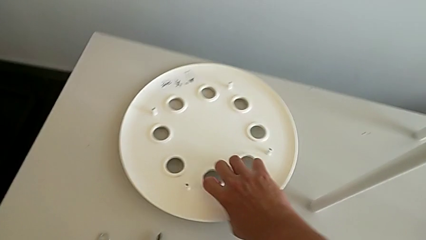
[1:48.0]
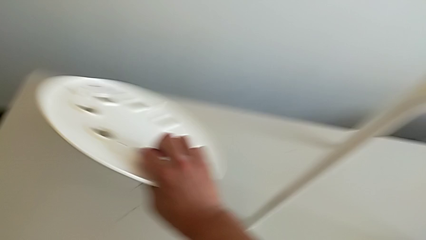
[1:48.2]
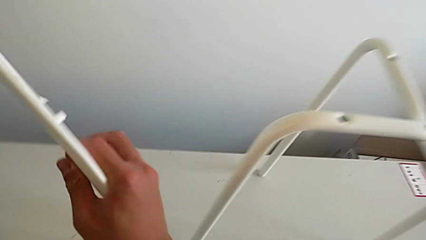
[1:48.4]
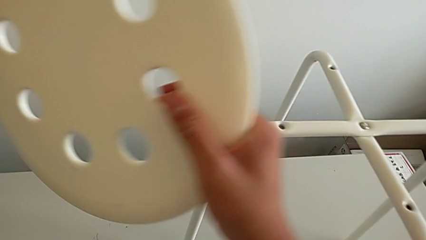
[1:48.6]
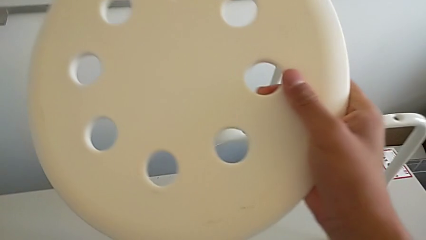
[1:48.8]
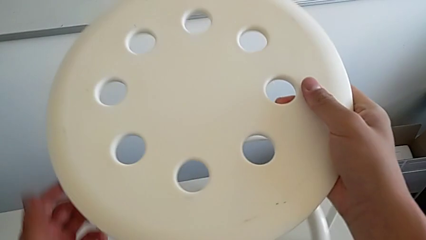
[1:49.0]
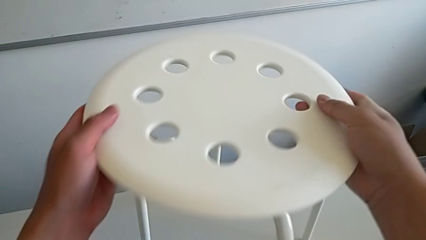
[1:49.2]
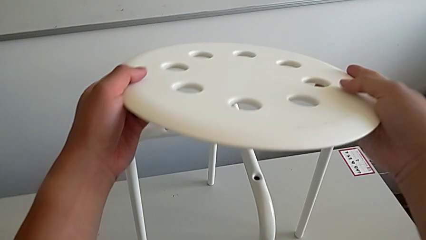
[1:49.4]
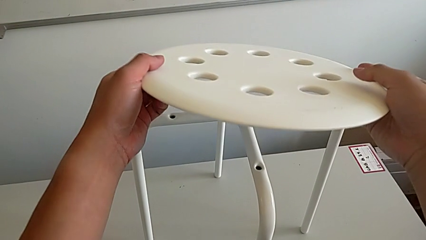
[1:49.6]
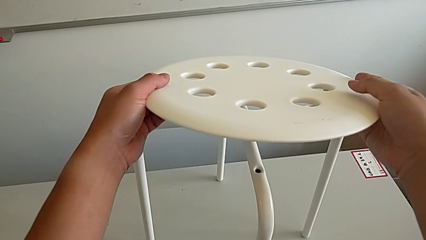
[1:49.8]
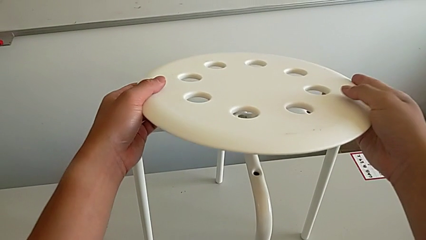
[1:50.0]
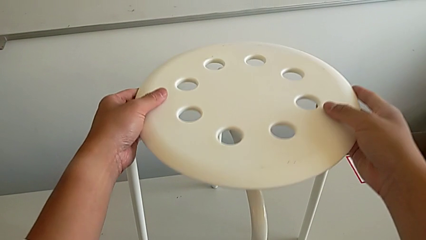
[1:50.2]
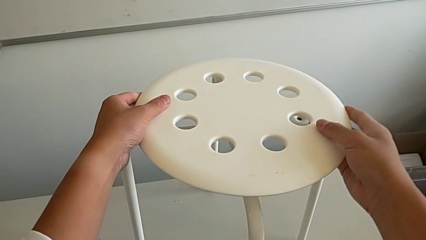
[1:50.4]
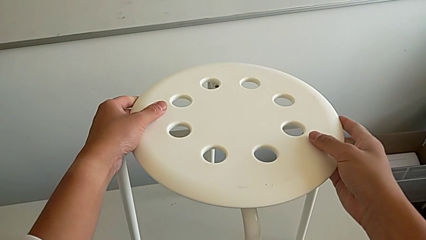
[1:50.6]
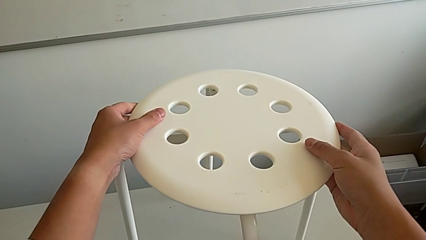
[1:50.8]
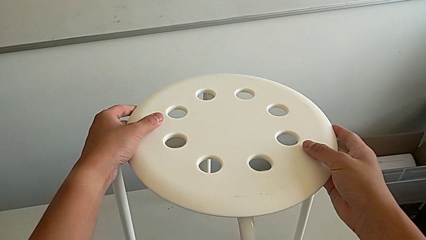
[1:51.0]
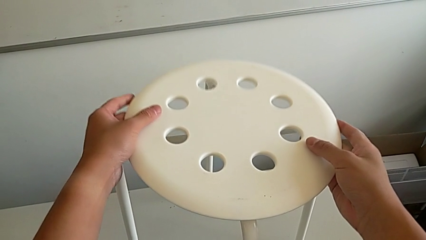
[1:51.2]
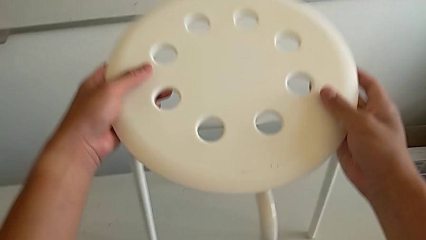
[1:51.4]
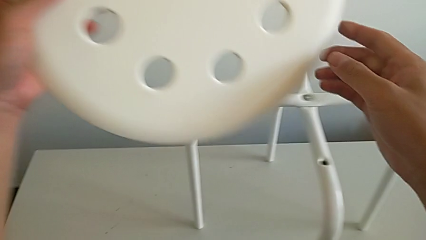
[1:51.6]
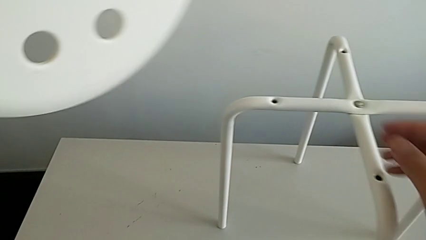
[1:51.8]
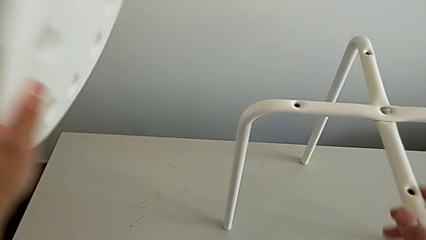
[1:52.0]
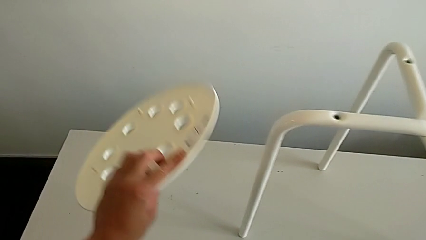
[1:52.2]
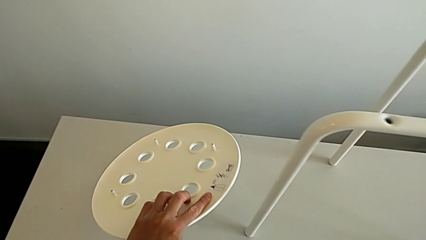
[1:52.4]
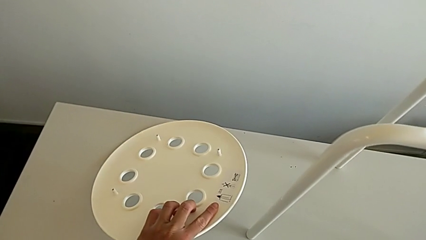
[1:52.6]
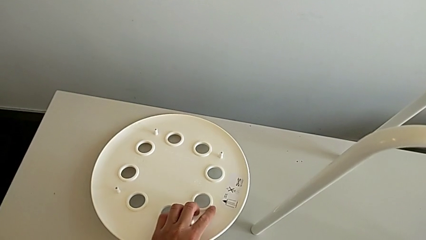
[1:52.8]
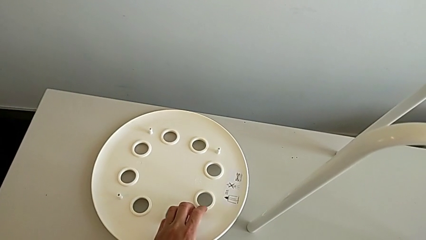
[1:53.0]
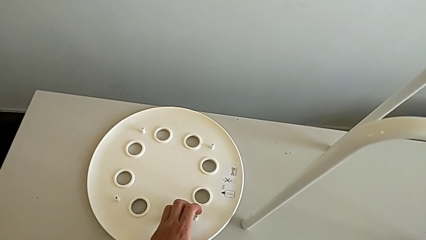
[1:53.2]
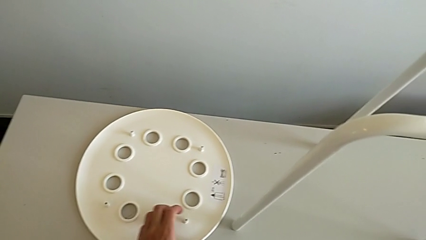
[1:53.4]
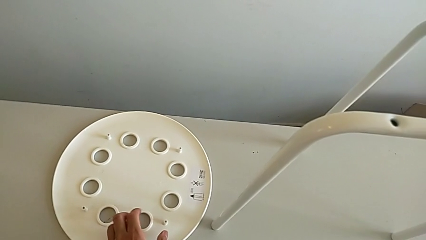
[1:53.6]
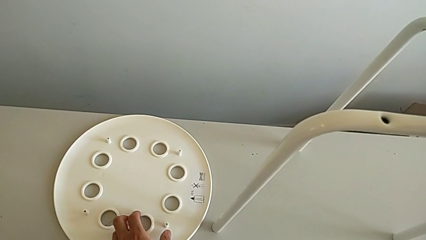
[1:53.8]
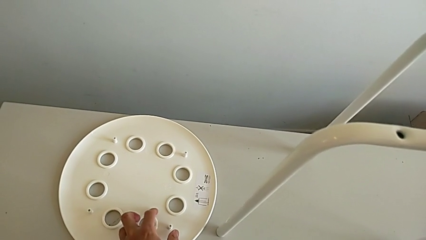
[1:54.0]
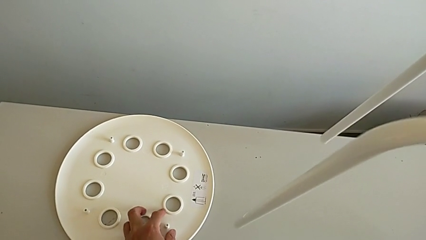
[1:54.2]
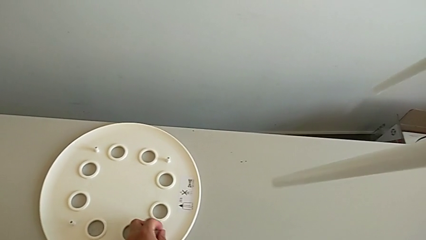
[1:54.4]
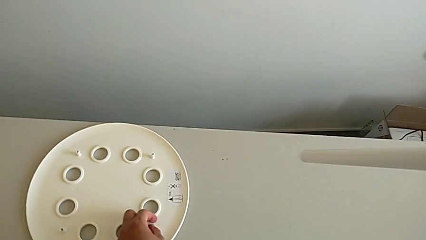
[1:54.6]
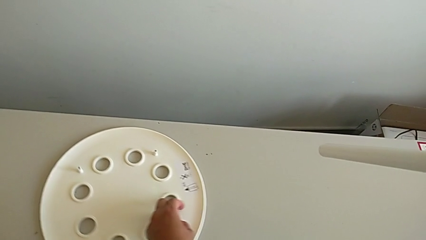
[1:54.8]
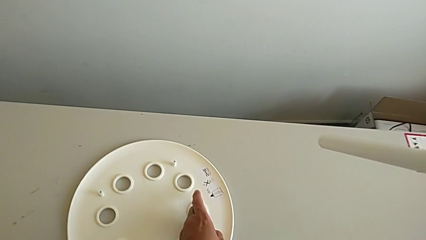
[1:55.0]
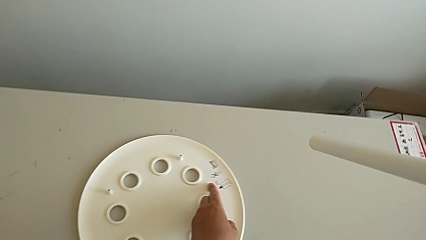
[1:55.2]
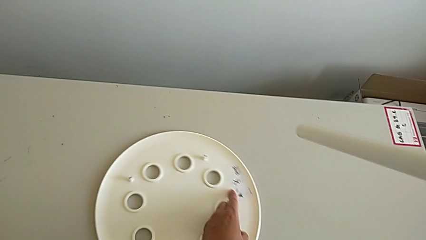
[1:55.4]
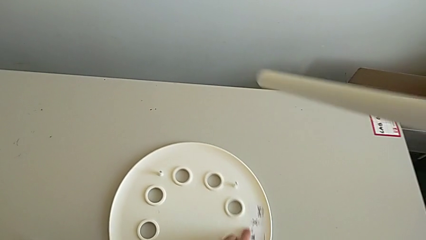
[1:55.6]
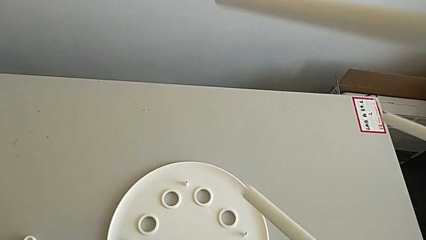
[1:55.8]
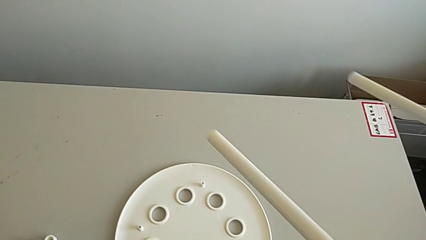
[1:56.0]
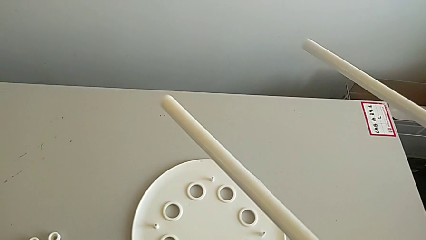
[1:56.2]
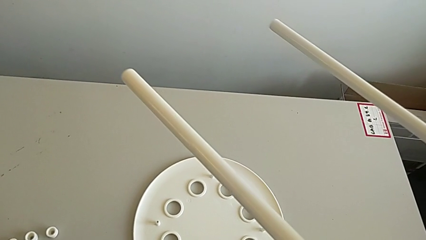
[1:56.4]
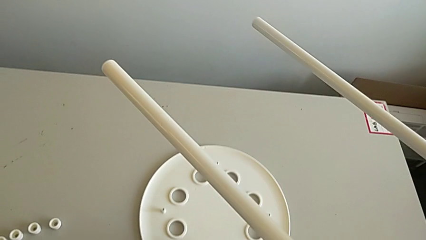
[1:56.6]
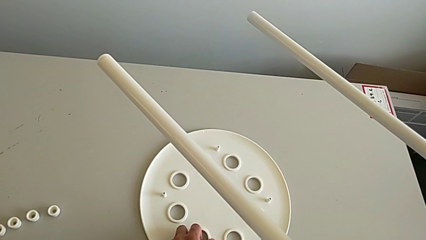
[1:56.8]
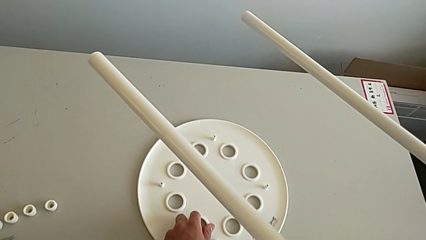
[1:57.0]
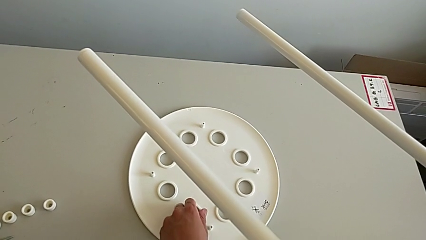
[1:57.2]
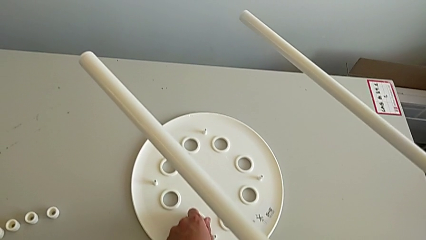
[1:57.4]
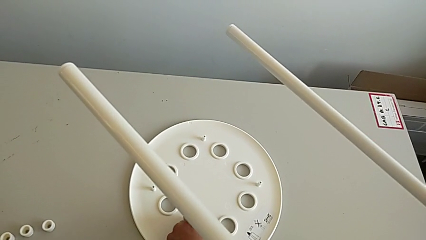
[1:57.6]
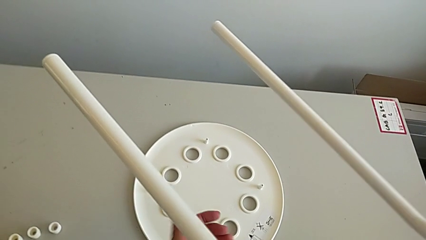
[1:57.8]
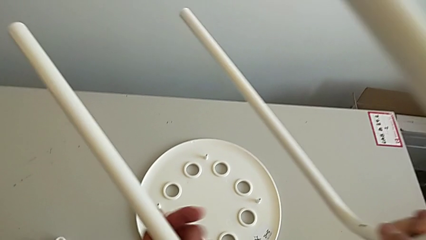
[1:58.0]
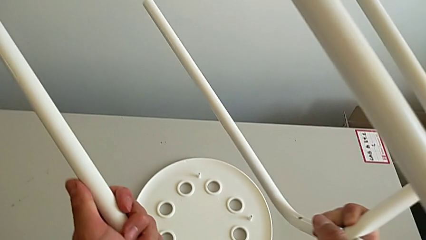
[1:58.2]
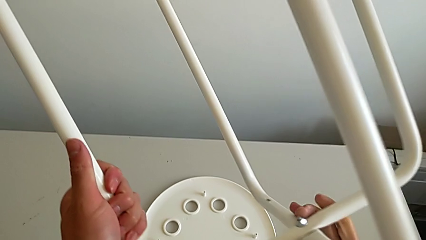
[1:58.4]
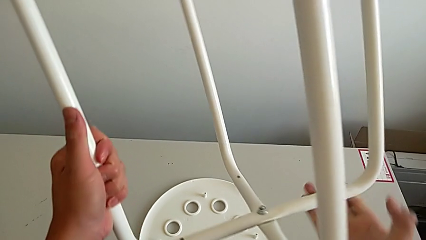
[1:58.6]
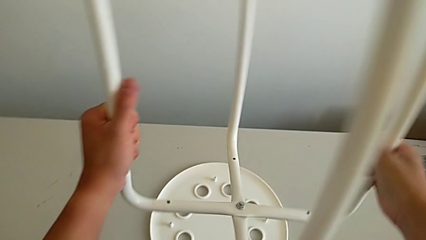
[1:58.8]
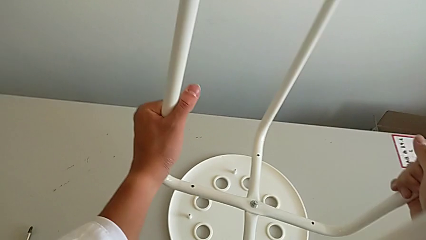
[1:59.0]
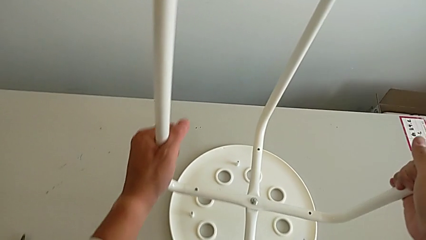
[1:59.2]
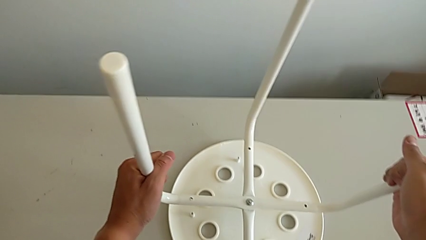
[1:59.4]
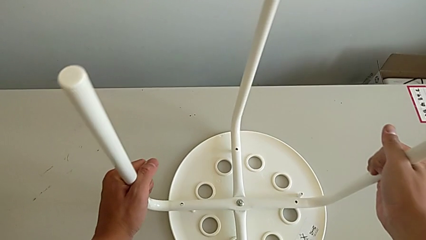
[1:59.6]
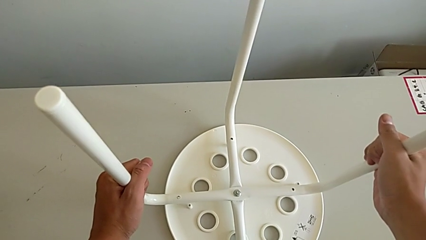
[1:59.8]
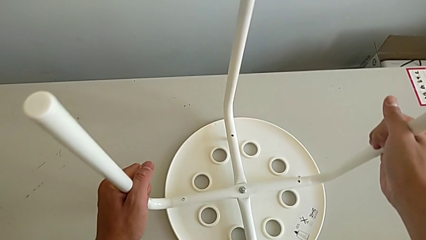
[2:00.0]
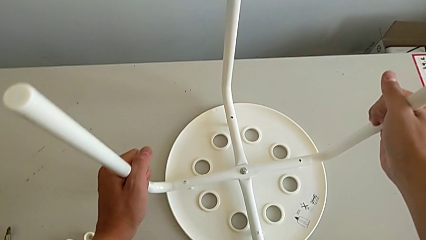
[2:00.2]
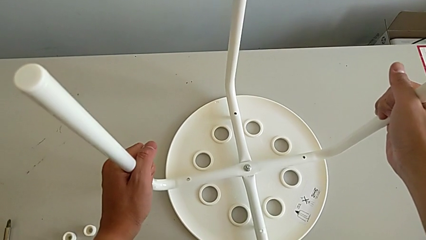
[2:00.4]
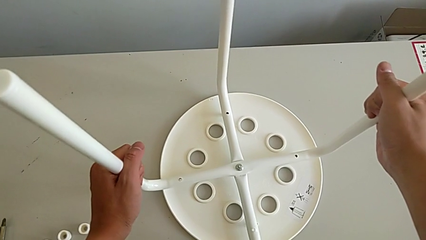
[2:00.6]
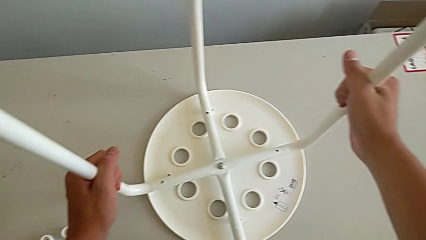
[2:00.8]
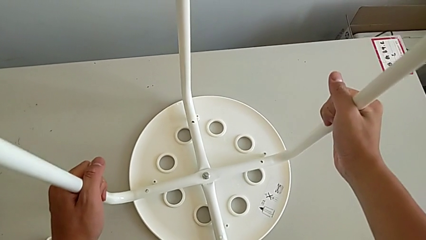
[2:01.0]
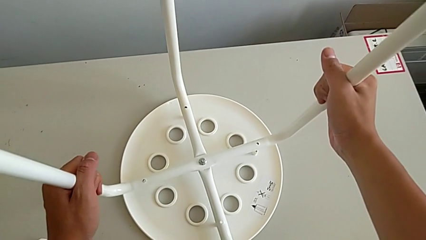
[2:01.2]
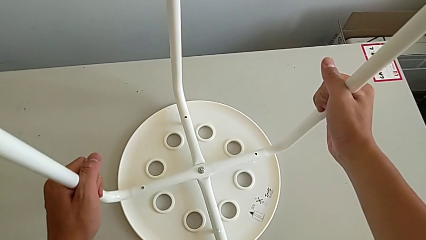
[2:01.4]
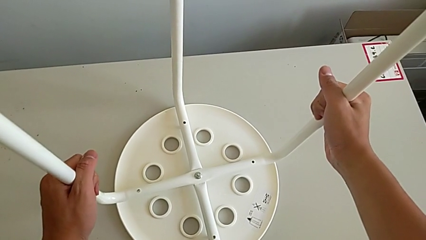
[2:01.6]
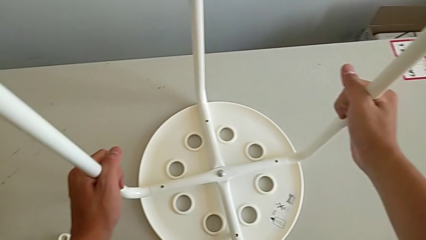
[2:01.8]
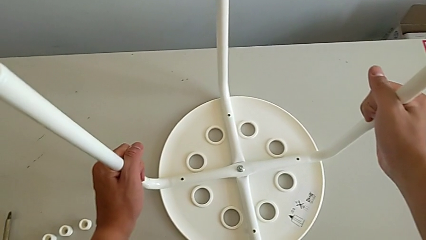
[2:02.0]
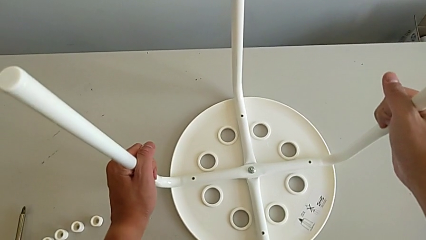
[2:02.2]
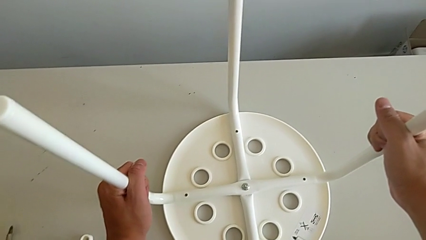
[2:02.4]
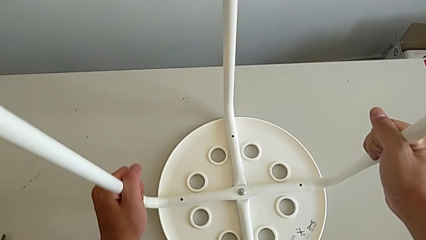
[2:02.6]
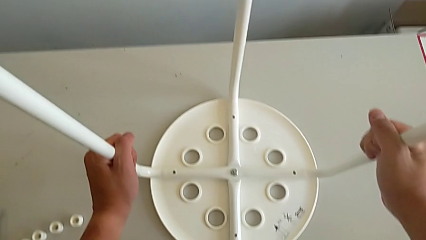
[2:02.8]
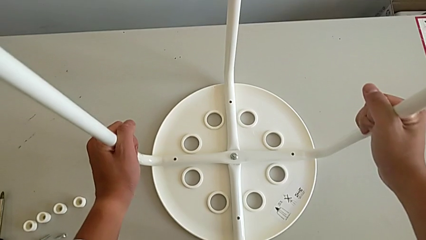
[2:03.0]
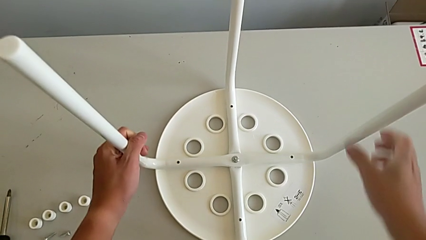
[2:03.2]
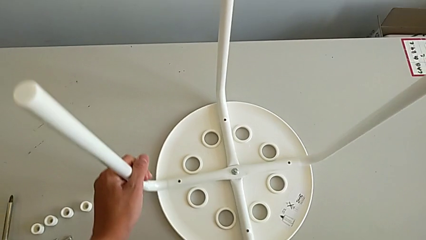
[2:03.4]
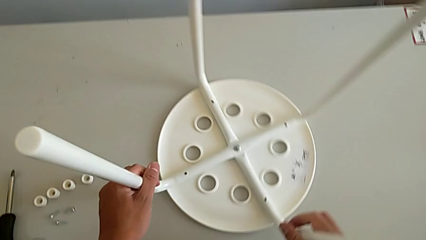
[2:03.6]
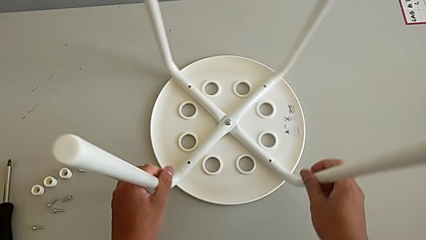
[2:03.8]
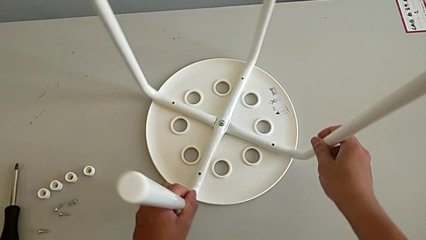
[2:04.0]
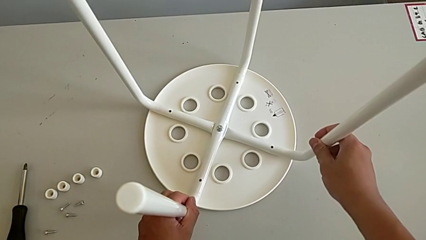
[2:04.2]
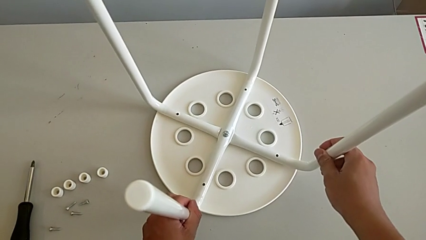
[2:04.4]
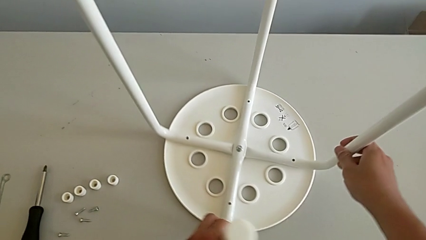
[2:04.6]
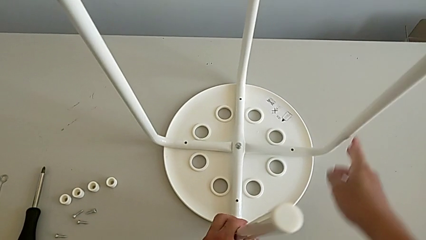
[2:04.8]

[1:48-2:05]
The camera wearer is assembling the legs with the seat. They wrongly lift the top seat, place the seat, slide it with the left hand, lift the leg, rotate it, inspect the seat and rotate the stool.
